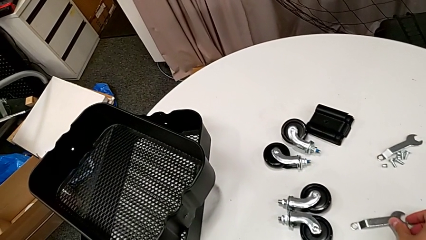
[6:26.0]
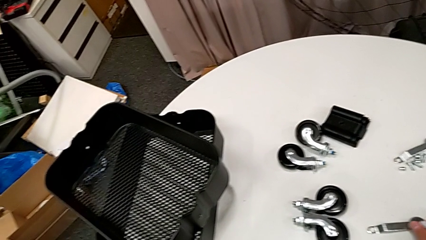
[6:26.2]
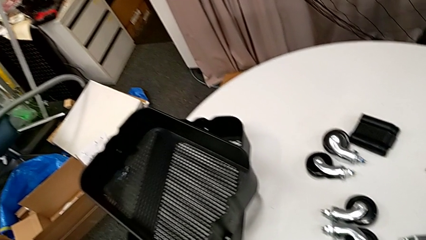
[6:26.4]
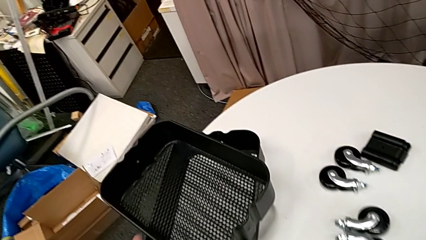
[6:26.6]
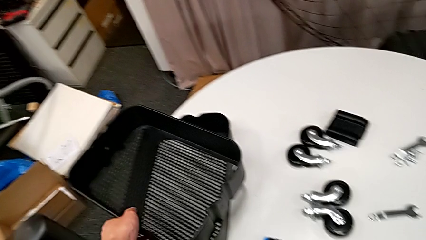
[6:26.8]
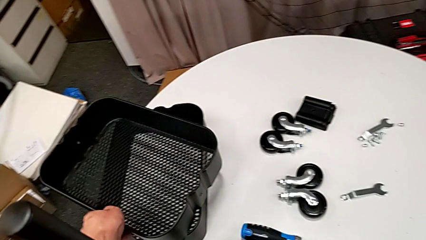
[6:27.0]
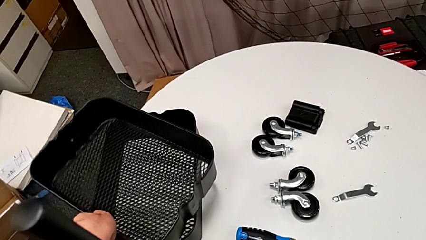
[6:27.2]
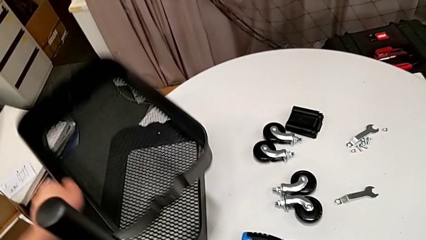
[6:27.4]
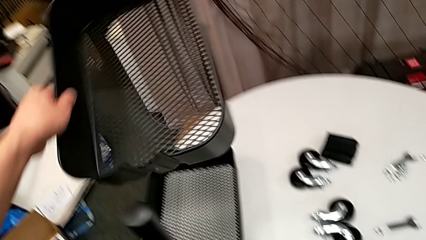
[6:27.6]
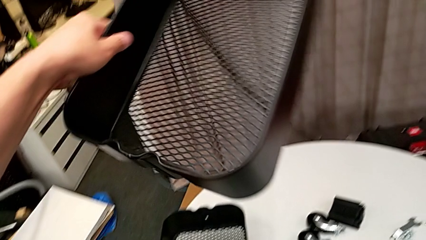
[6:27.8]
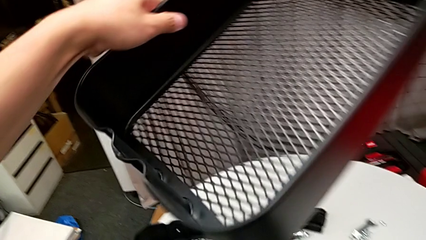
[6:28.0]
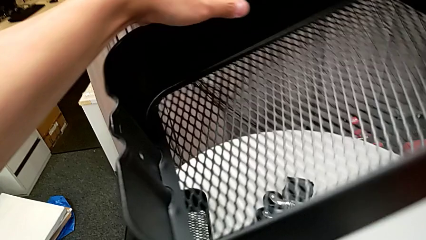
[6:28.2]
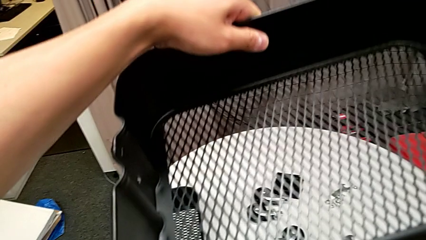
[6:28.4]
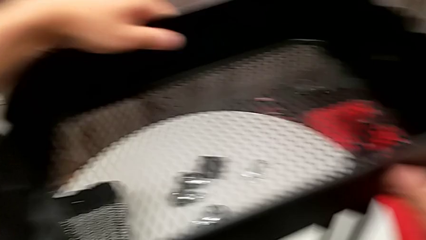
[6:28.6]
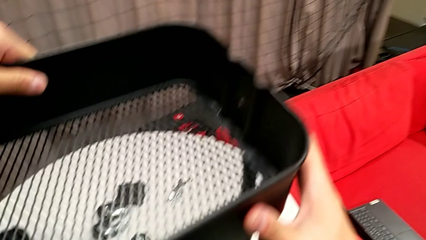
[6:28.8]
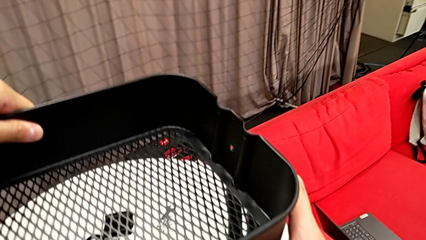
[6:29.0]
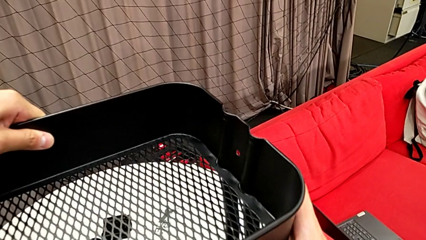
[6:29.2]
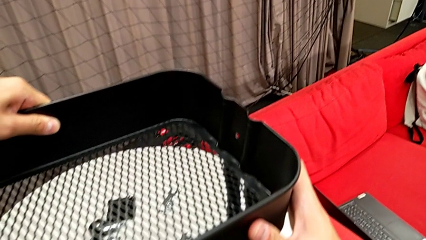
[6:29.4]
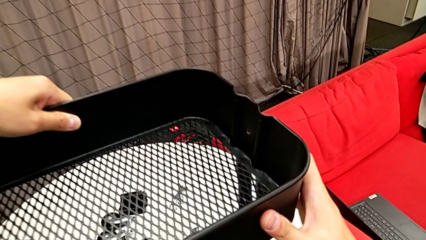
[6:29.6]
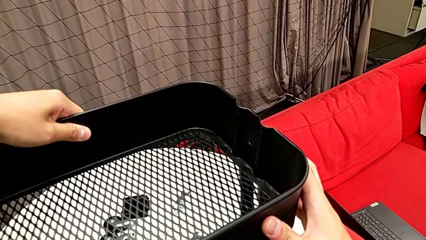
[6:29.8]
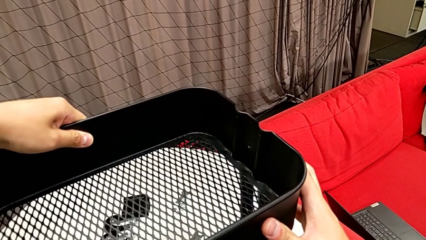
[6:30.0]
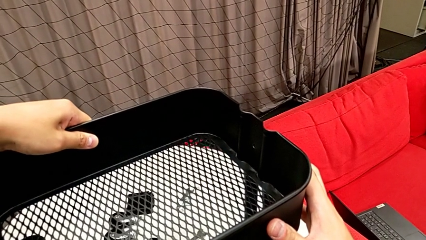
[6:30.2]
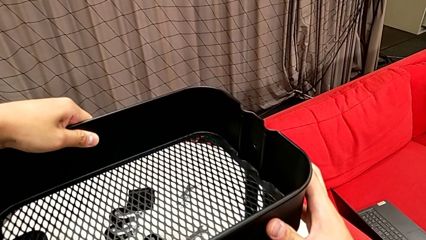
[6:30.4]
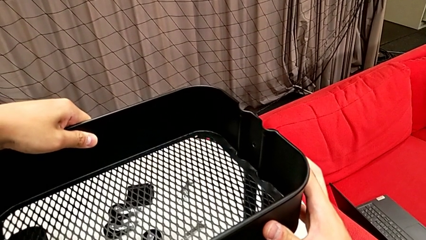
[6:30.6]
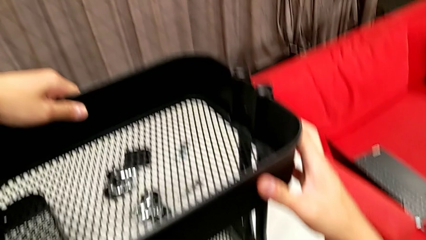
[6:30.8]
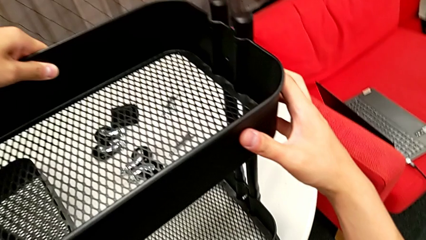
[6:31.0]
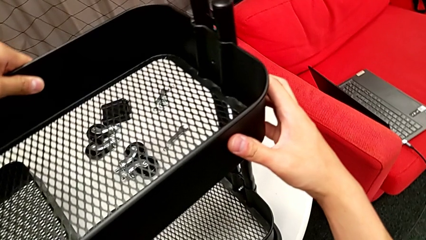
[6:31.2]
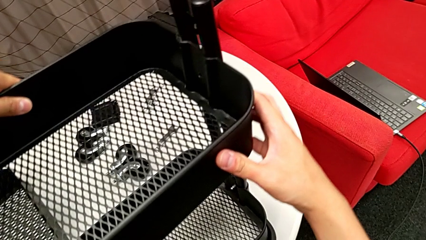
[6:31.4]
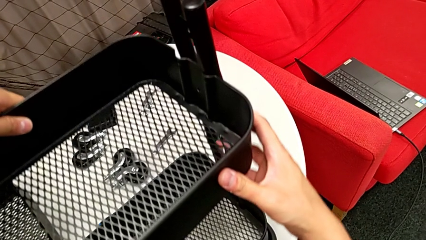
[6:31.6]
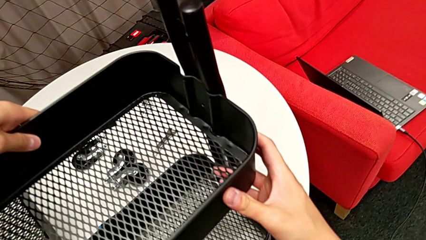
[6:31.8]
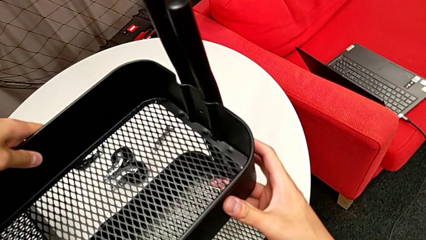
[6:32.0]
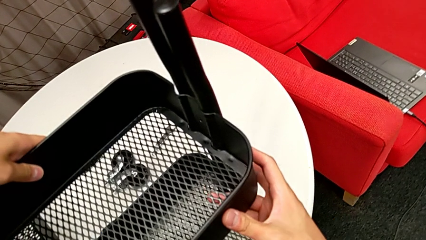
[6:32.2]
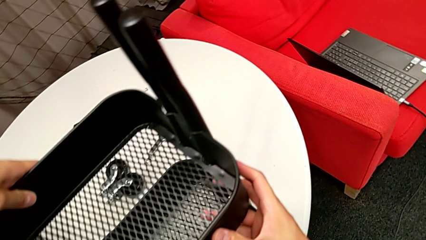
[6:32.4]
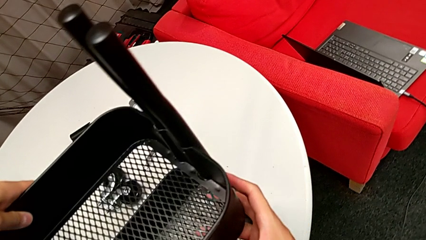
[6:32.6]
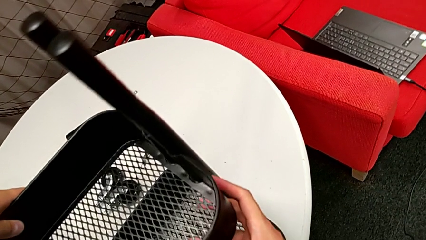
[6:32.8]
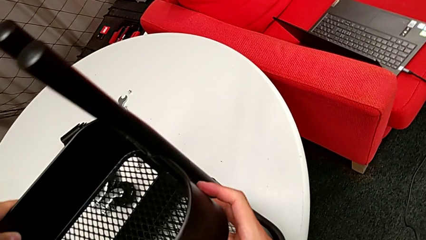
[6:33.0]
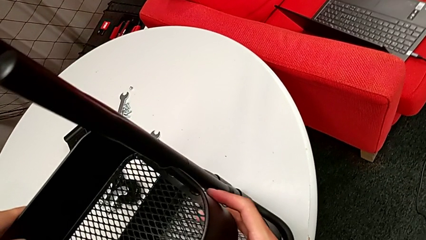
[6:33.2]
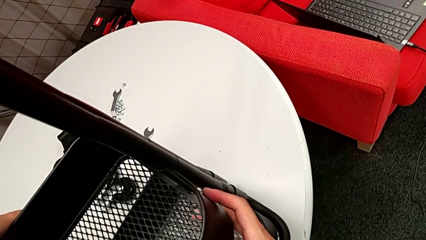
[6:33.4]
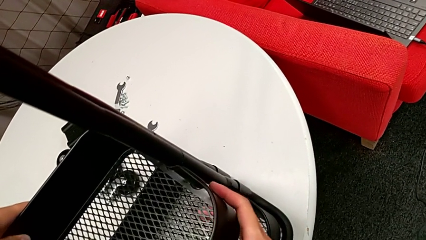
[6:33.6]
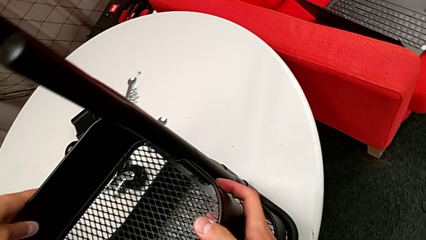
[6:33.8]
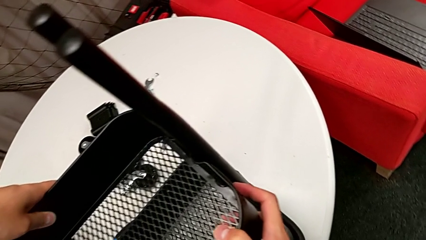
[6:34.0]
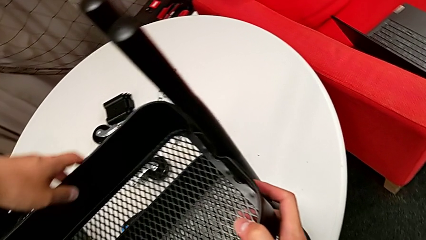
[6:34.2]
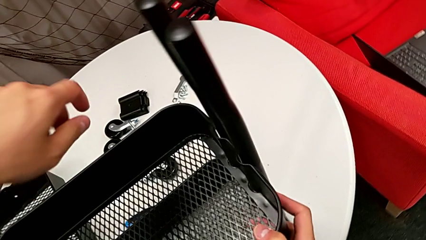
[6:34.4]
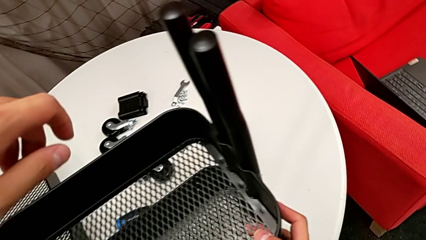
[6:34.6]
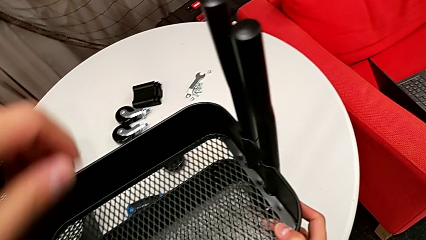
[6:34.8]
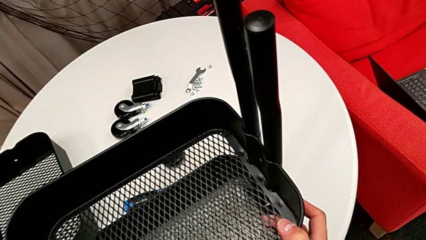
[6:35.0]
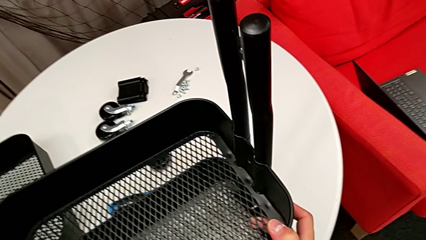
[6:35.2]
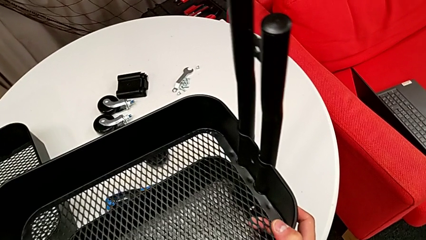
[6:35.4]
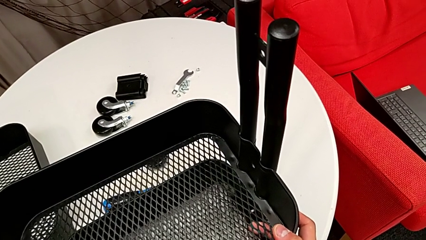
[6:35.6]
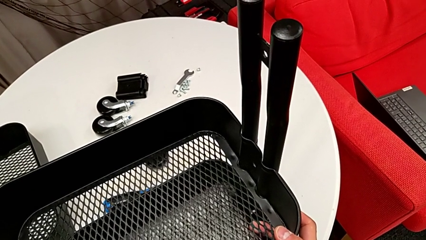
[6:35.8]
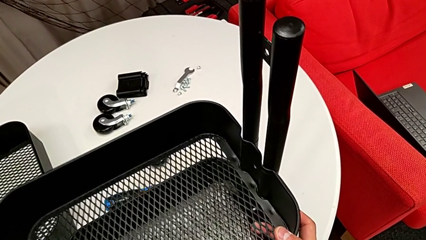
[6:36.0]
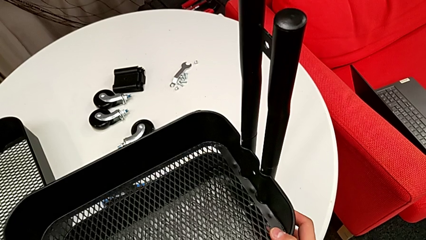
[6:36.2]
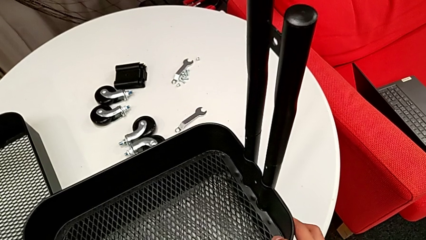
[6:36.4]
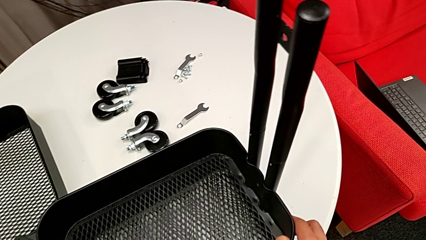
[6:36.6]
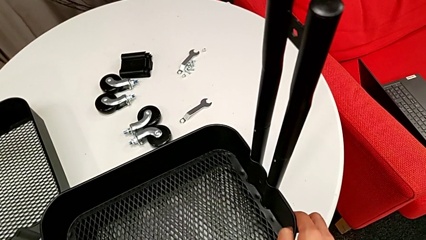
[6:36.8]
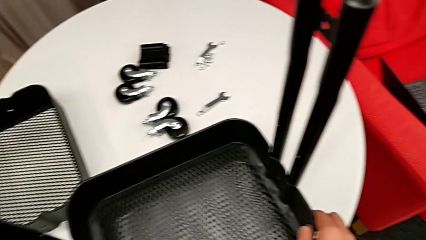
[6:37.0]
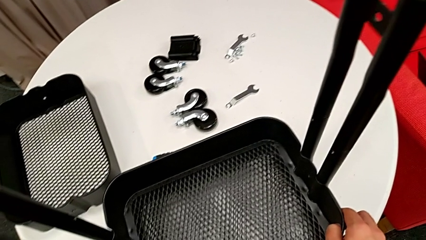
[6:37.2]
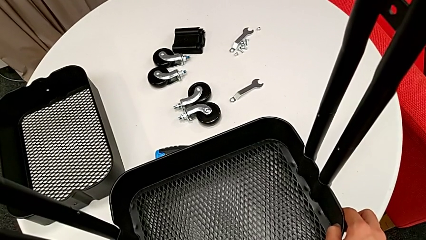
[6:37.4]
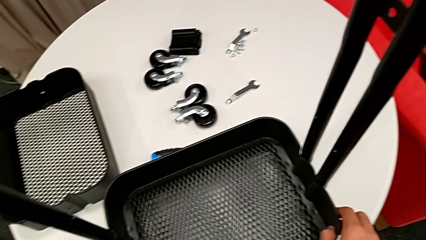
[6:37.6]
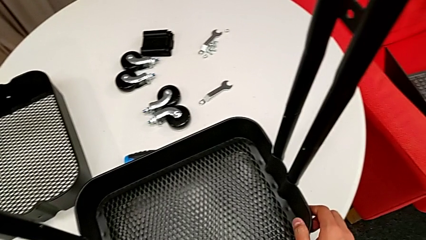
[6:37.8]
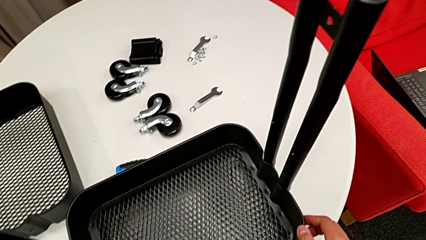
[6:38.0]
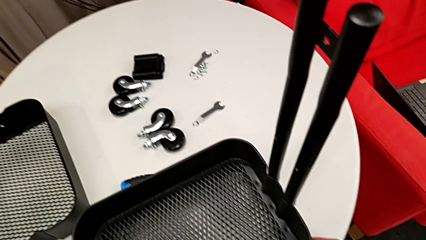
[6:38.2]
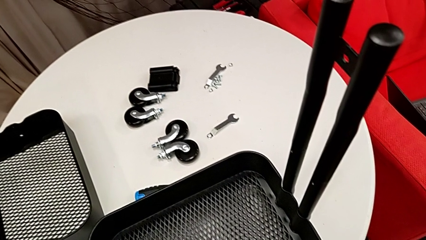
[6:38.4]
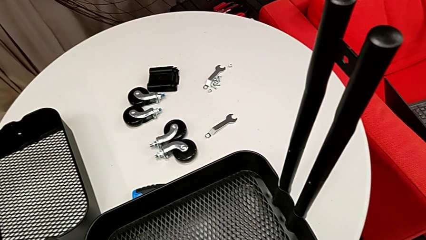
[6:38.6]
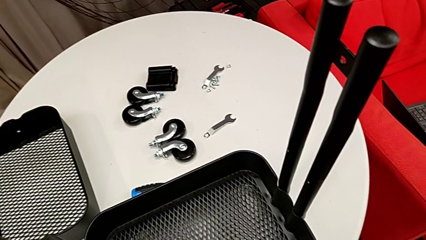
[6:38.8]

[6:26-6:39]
The camera wearer places the middle grid tray. They grab the middle grid tray and wrongly place it in the middle.

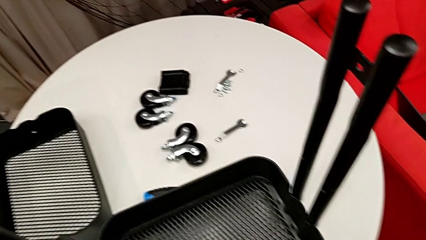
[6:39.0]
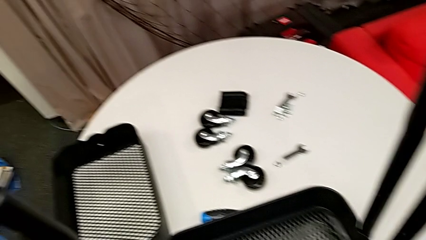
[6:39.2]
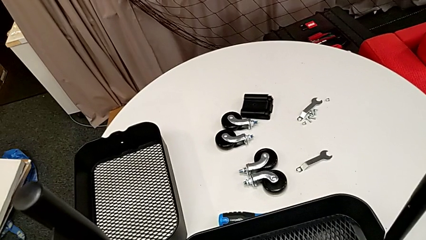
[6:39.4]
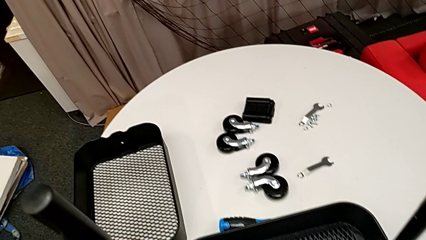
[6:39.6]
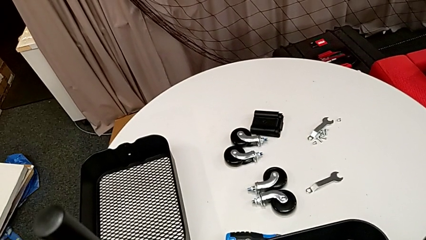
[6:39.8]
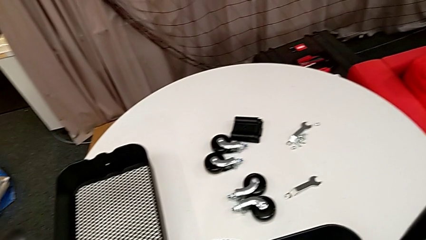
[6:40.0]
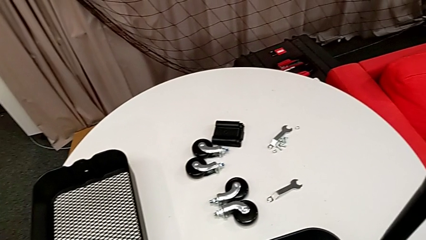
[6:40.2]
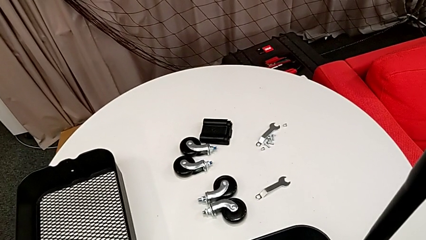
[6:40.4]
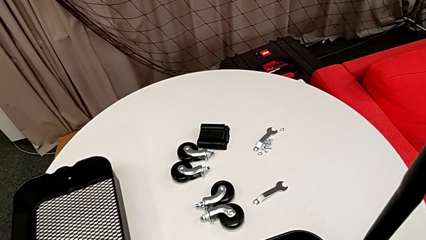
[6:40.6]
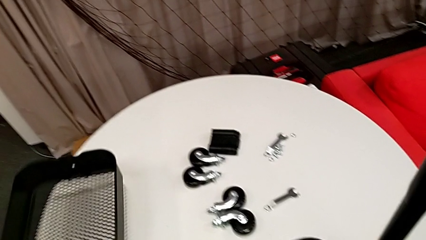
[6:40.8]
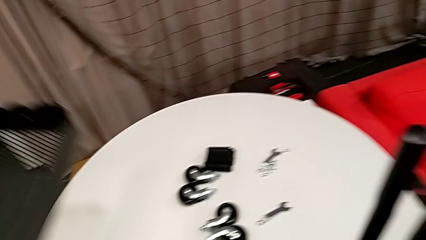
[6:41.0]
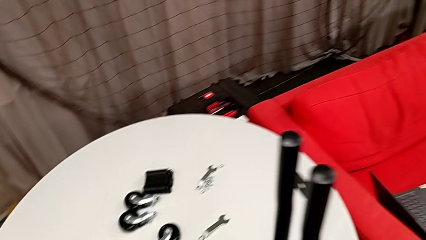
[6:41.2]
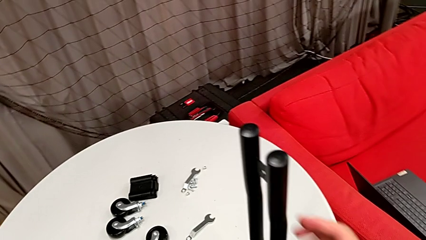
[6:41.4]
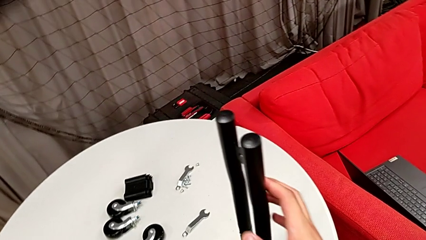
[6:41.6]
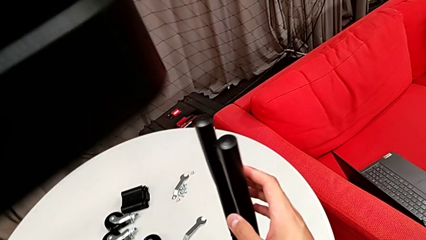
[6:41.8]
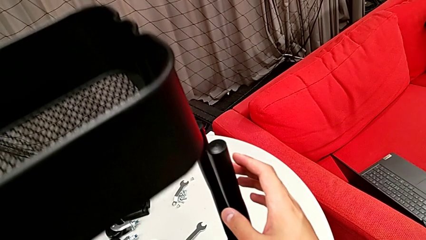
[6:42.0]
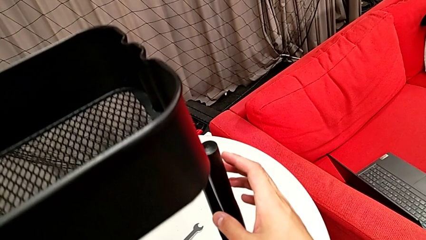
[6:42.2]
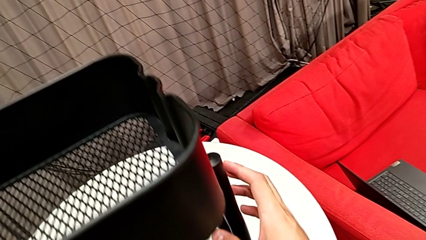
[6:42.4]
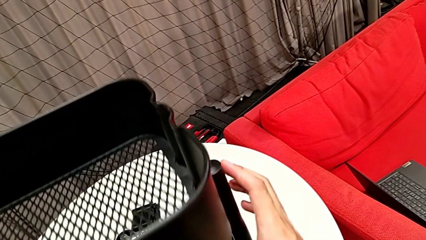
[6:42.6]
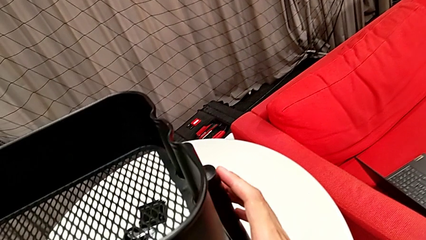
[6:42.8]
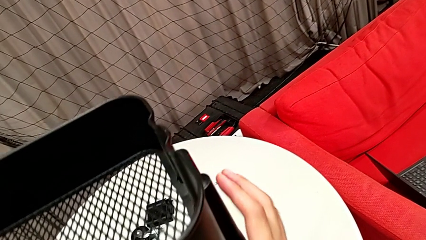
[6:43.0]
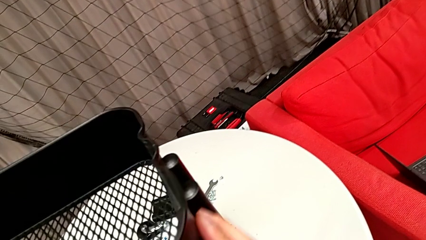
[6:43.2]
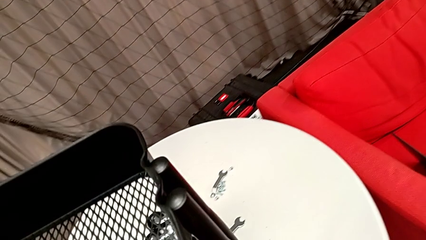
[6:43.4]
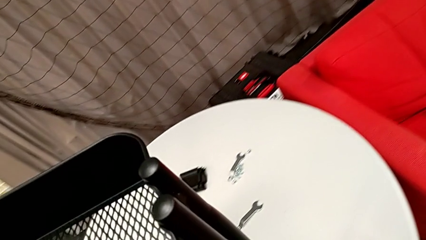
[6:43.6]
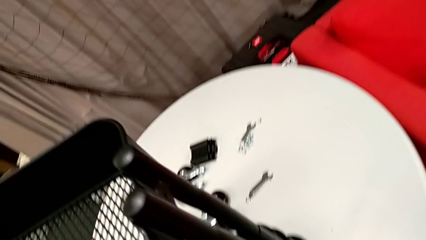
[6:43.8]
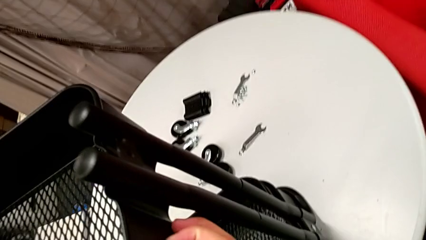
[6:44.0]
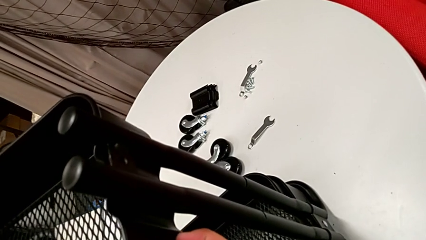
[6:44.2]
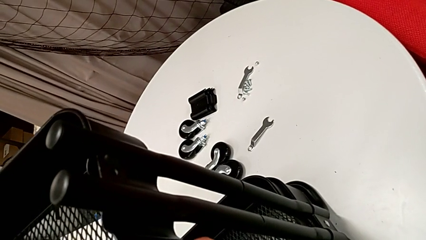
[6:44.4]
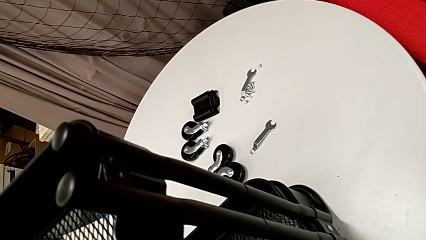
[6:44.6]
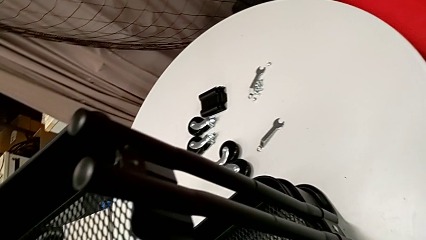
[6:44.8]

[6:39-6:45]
The camera wearer is screwing the top grid tray. They grab the top grid tray and begin to wrongly place it, sliding it to the bottom.
